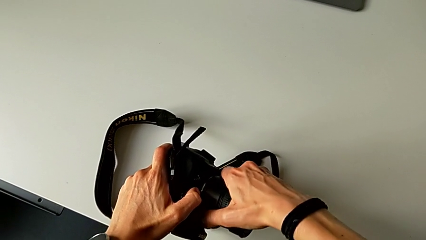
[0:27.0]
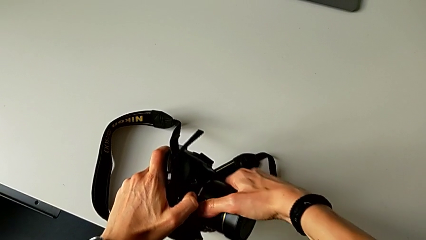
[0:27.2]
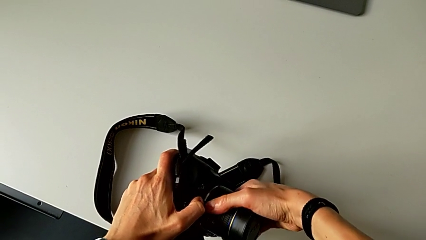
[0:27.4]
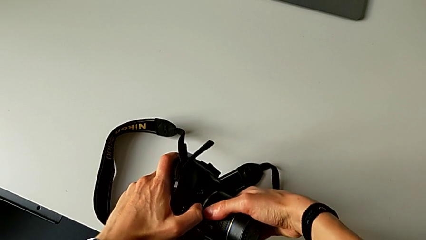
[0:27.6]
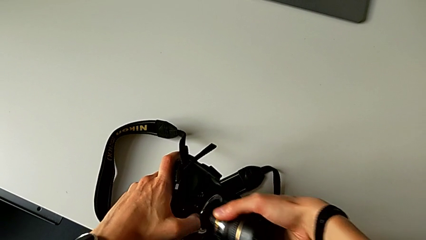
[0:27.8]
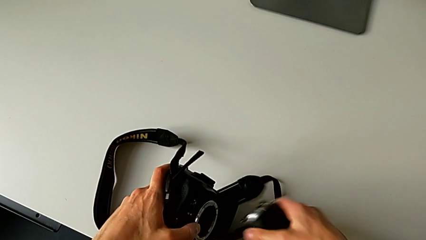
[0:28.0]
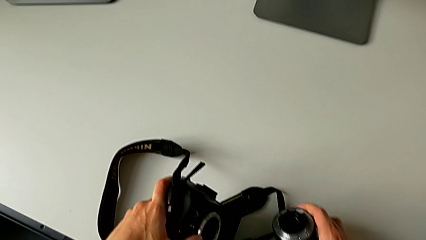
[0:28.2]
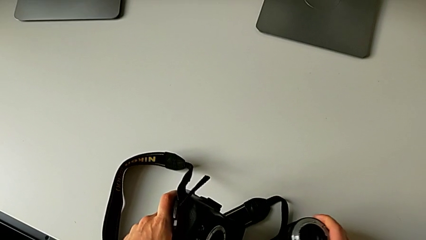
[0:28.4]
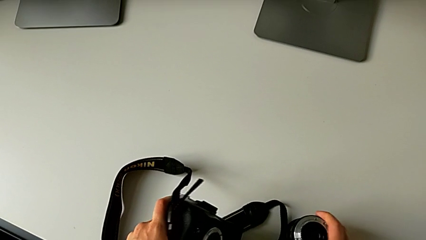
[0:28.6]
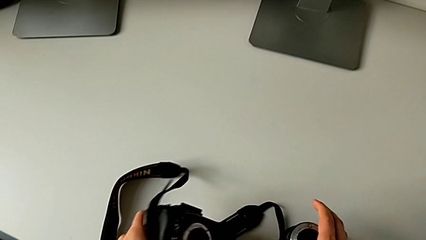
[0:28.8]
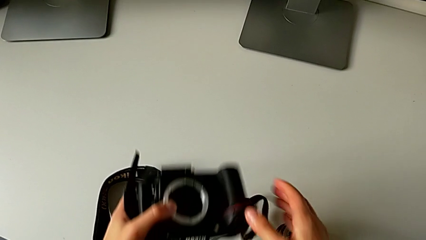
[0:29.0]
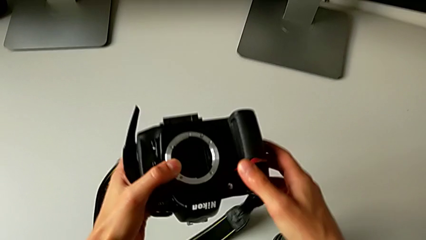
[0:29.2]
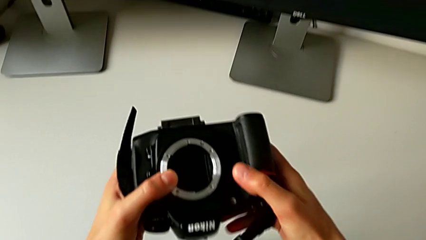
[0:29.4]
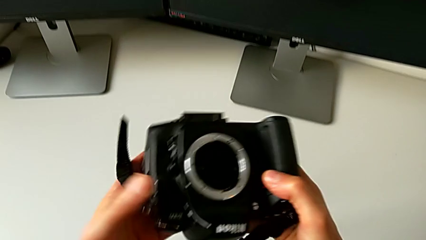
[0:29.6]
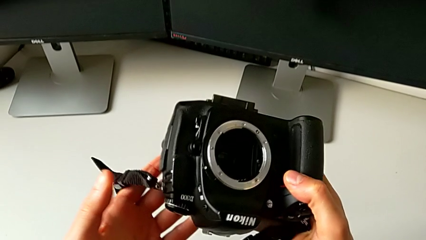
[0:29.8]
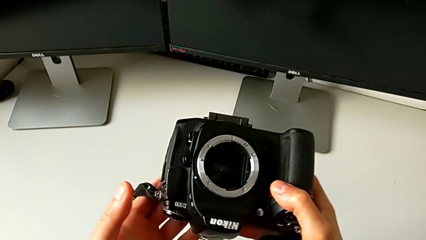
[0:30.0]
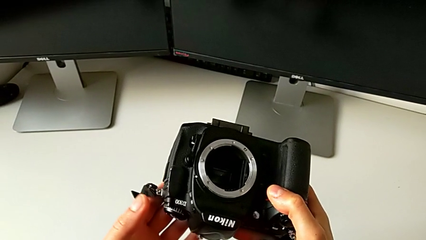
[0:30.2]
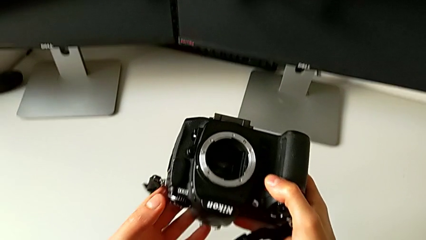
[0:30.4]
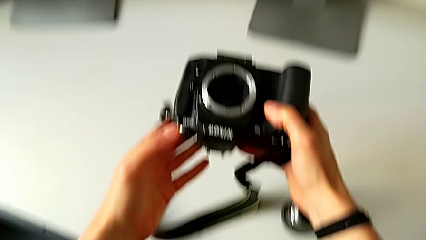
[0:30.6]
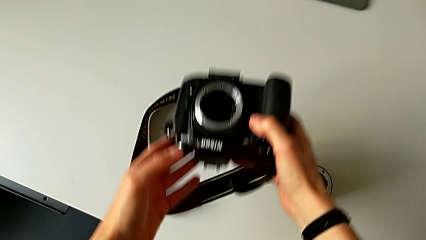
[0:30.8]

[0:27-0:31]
The camera wearer is detaching the lens of the DSLR camera. They withdraw the lens and place it.

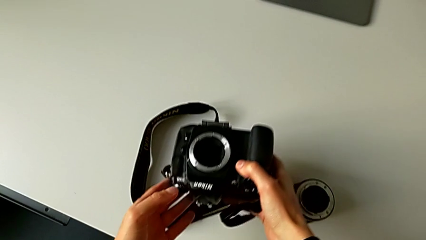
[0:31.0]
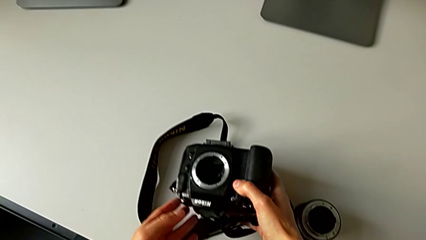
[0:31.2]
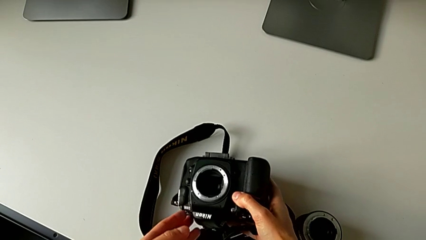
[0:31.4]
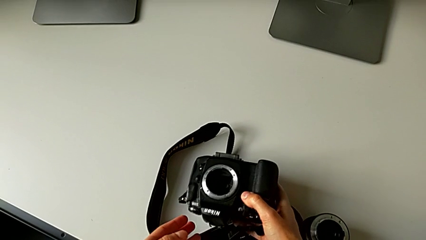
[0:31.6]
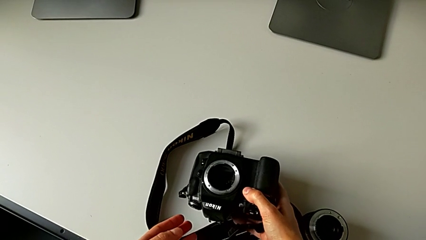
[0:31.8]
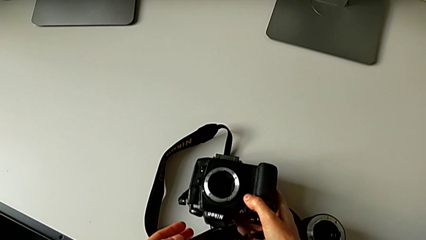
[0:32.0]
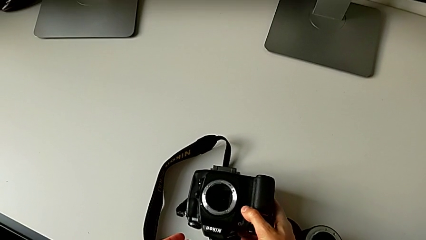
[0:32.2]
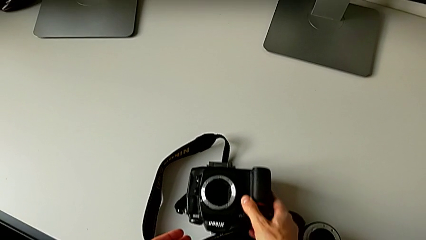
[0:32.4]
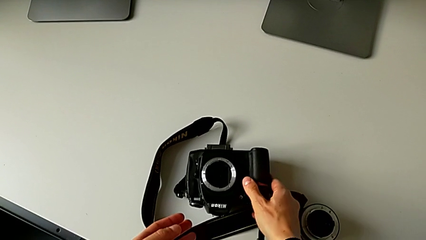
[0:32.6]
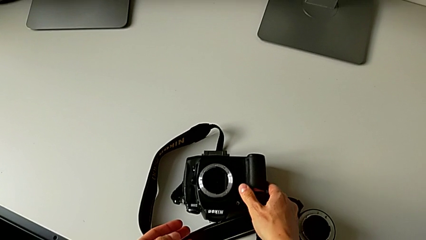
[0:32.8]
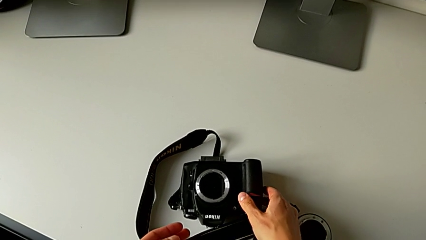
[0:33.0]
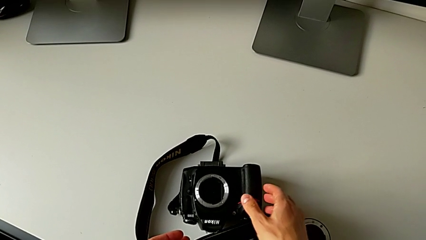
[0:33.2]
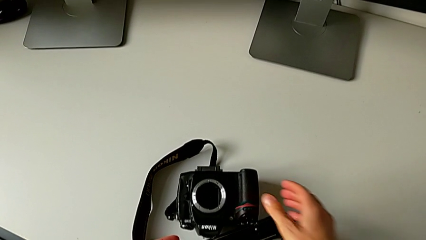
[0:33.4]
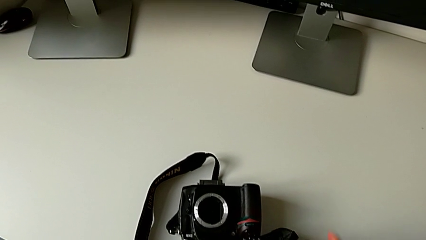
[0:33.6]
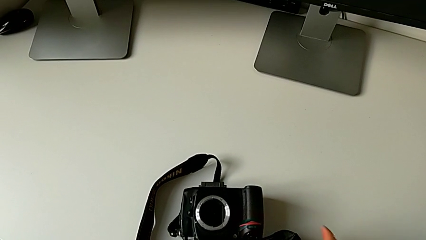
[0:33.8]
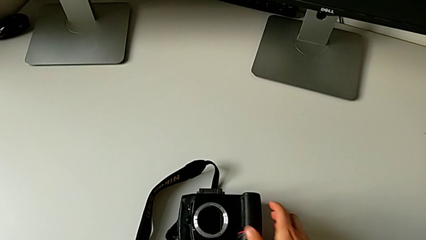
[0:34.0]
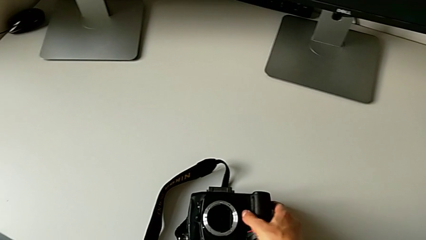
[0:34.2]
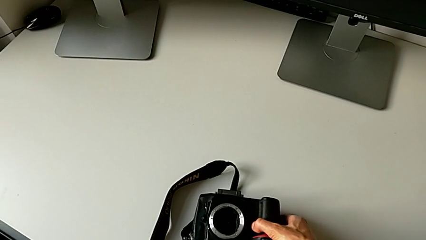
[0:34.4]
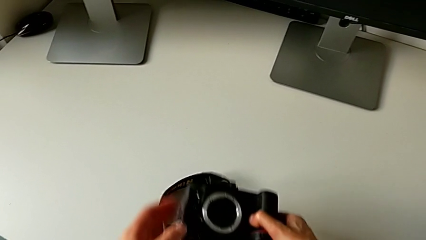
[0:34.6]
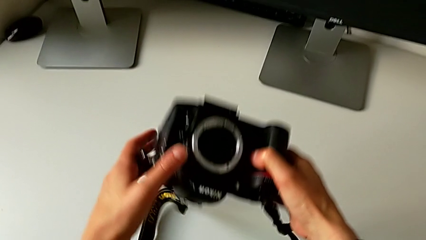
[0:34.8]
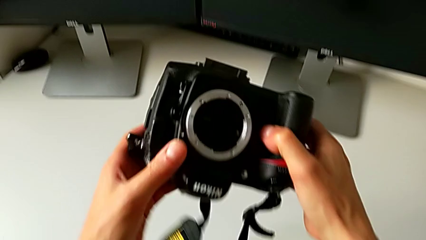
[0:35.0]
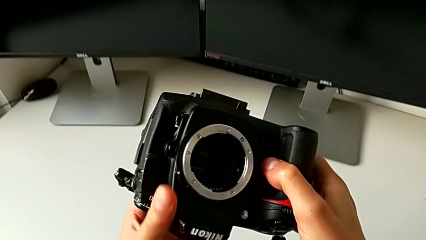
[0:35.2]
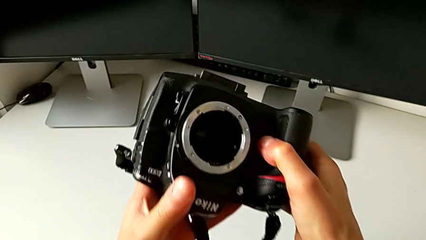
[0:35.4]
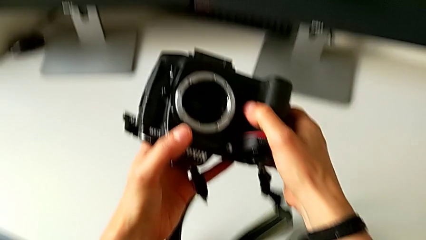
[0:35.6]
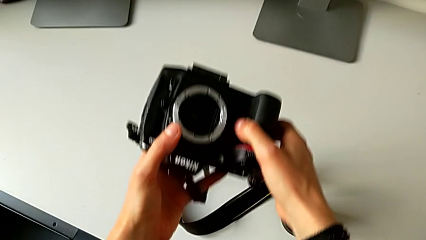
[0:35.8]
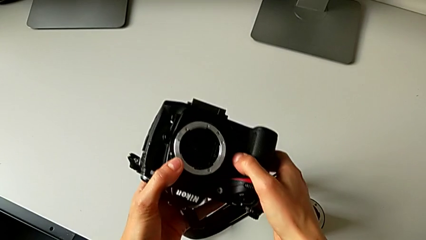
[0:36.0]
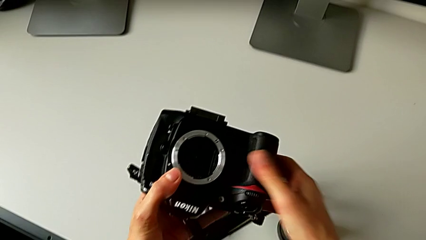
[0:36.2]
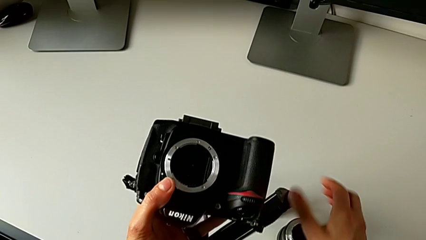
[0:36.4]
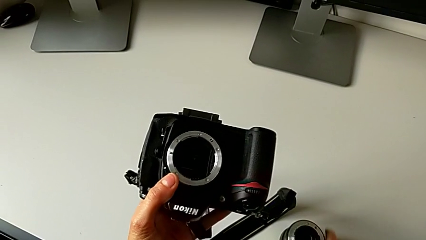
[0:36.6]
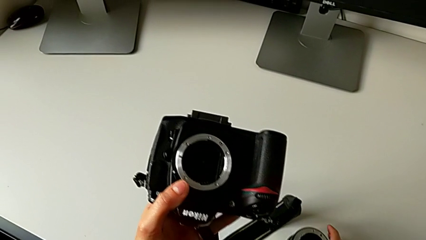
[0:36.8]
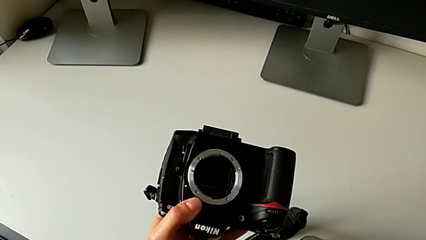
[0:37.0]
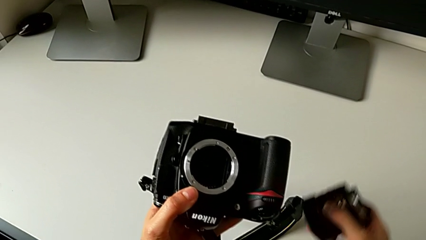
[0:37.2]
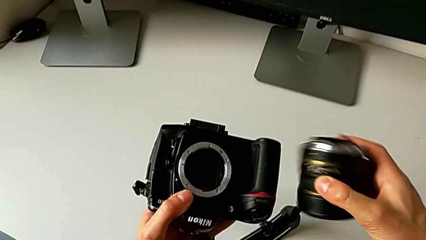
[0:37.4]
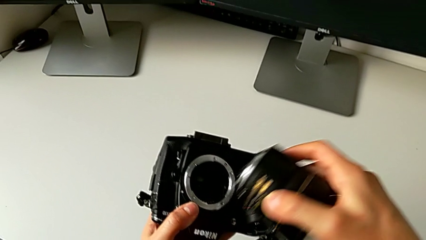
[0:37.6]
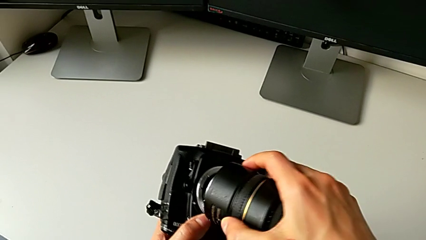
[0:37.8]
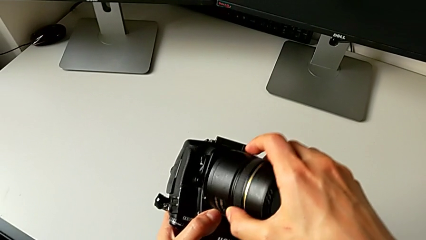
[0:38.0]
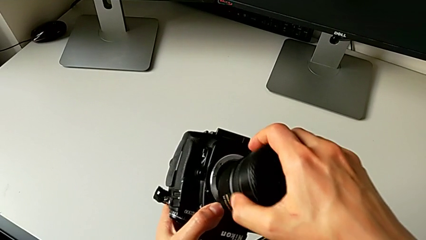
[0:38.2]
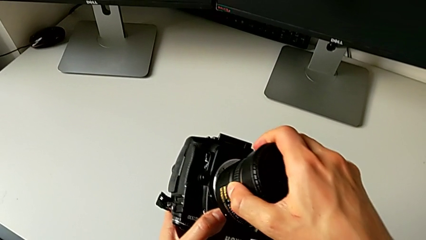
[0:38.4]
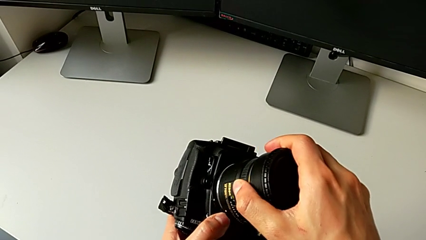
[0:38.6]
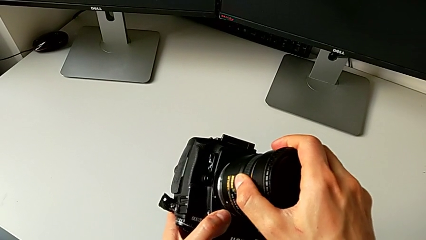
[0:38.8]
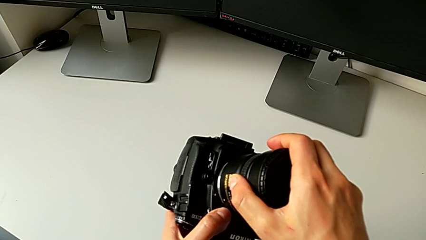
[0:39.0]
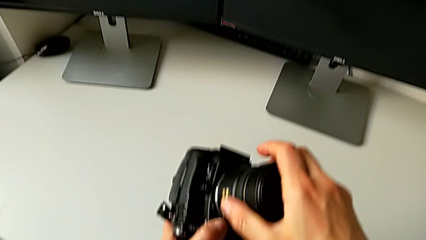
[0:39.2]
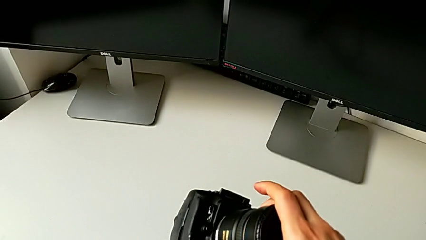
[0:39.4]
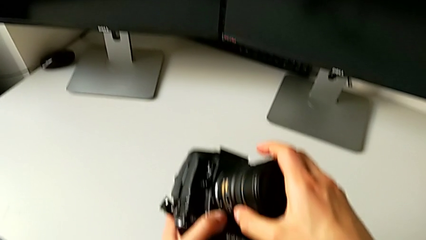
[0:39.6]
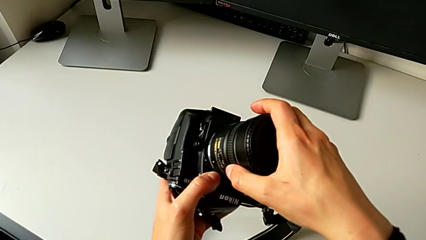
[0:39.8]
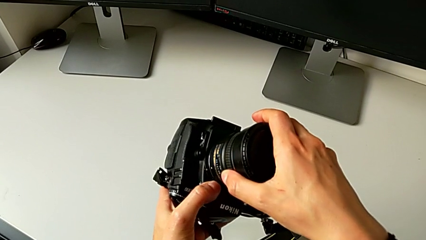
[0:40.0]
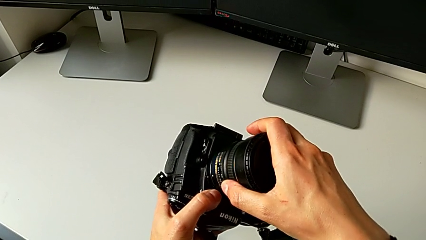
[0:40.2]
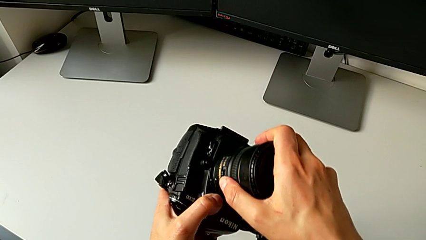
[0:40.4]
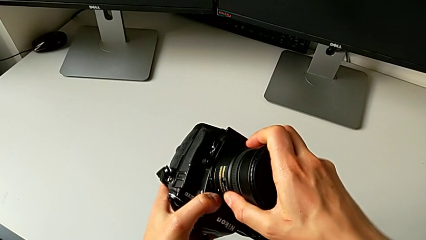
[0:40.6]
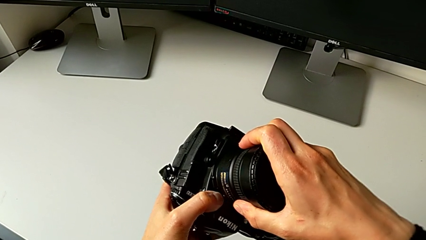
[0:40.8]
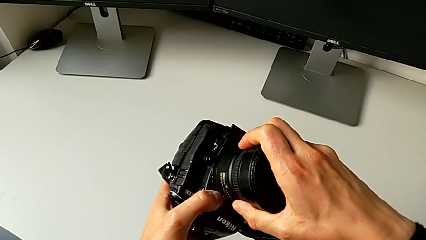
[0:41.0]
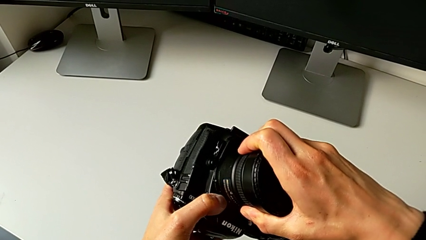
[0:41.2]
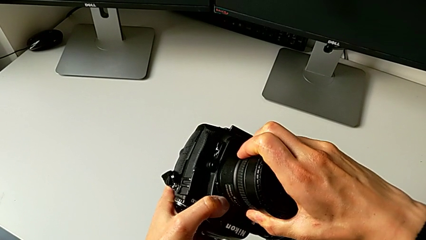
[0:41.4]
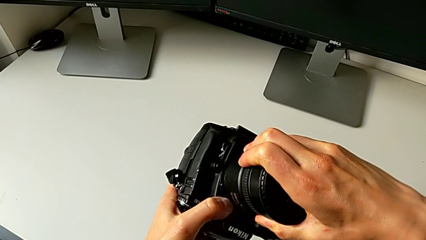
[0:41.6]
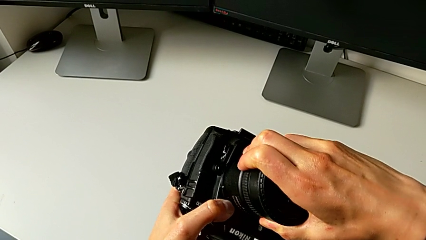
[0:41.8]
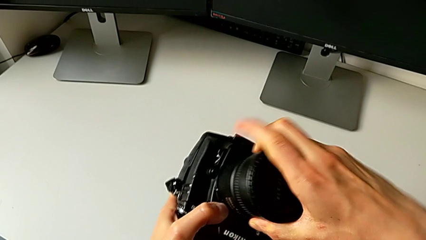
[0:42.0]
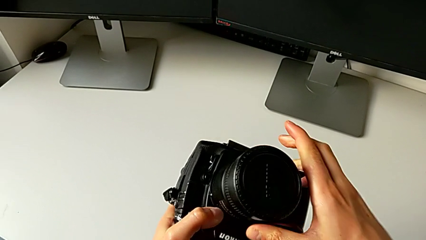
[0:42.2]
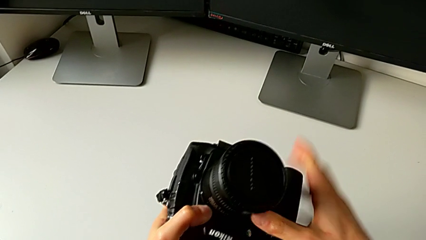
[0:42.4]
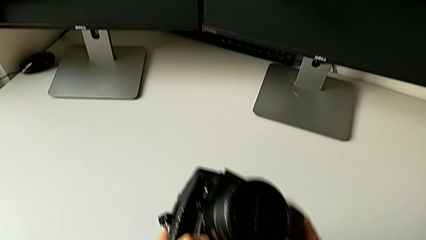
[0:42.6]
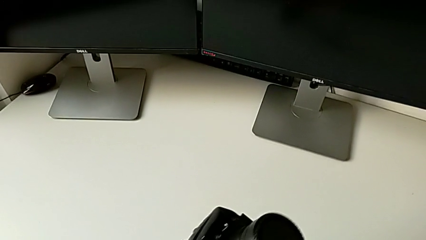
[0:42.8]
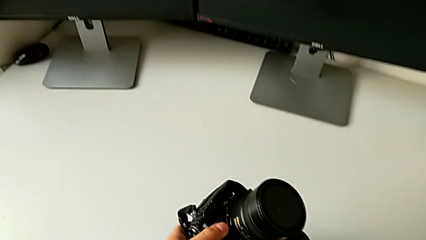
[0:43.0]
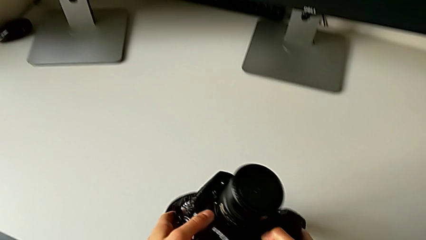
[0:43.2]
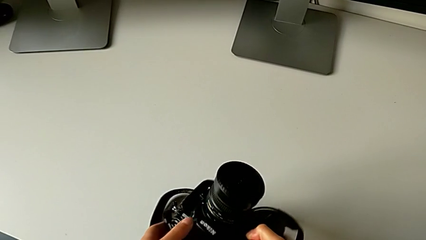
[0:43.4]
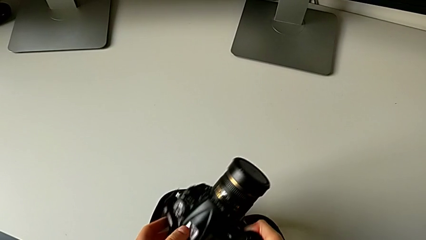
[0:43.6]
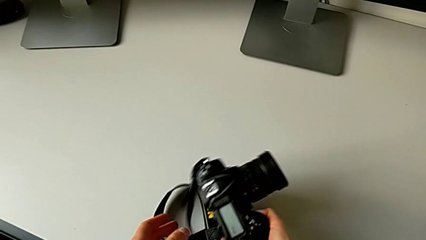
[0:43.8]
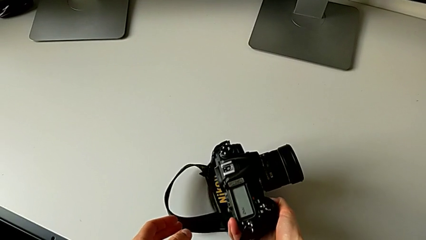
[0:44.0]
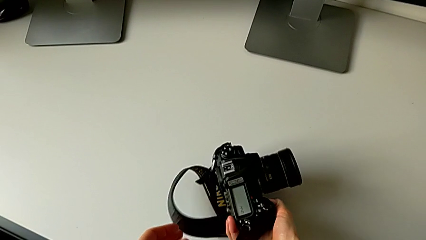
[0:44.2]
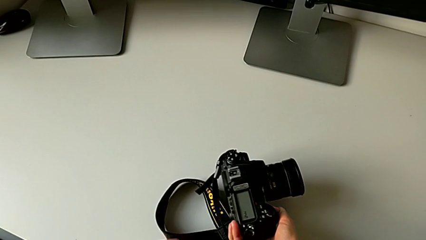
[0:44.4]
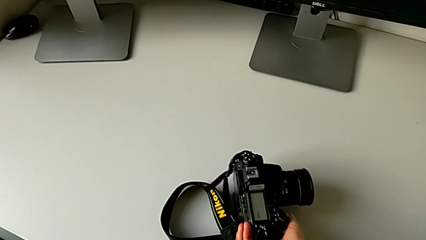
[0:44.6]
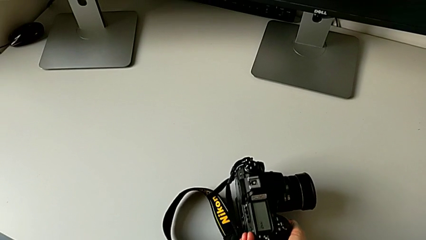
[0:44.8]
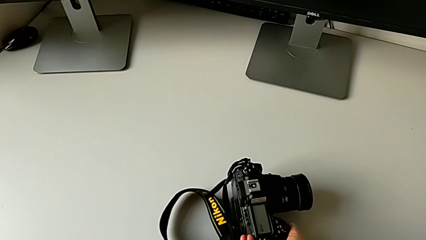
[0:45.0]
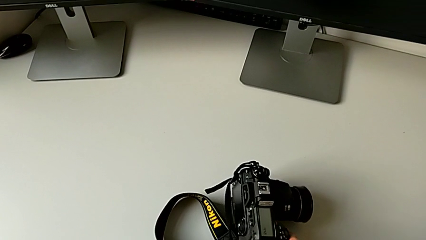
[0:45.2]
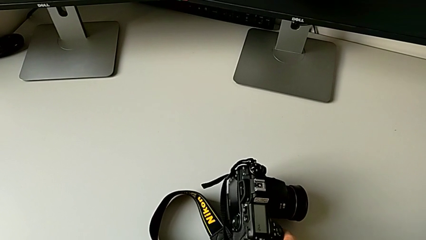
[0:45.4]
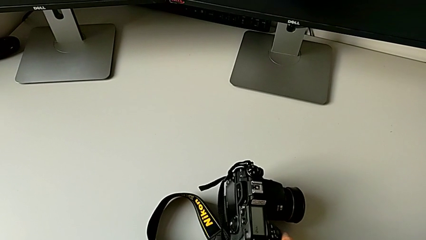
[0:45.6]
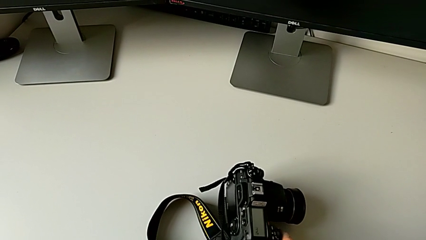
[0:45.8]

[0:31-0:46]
The camera wearer places the lens of the DSLR camera. They place the DSLR, grab the DSLR, grab the lens, assemble the lens, turn the lens and place the DSLR.
